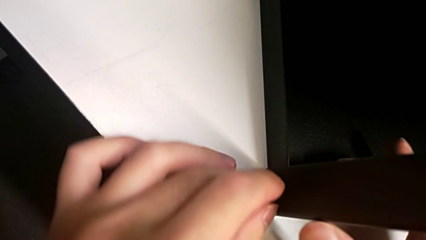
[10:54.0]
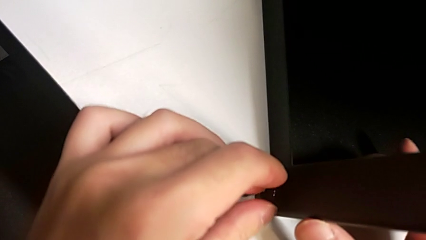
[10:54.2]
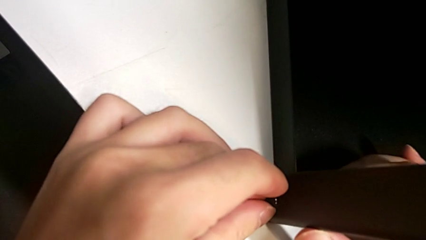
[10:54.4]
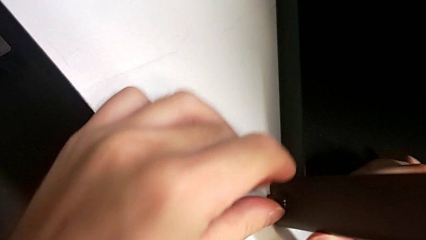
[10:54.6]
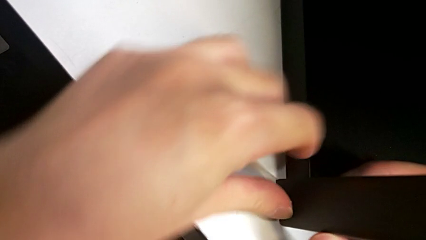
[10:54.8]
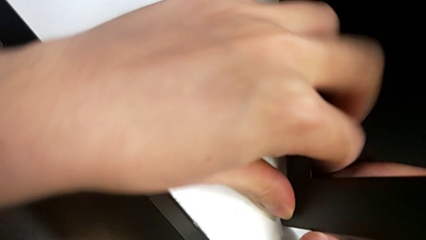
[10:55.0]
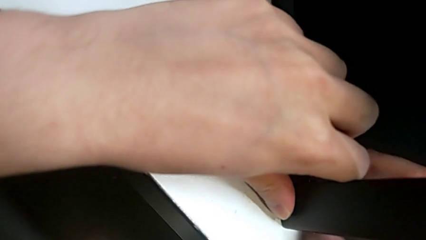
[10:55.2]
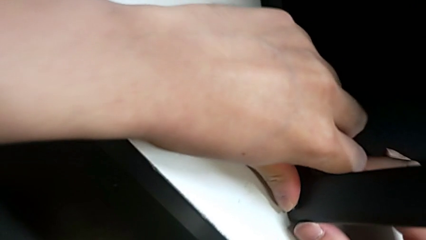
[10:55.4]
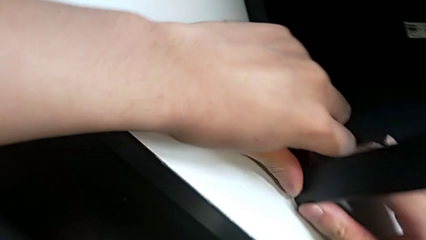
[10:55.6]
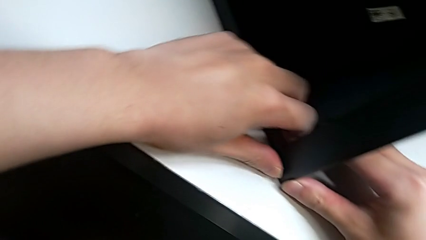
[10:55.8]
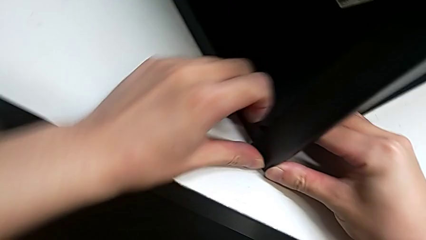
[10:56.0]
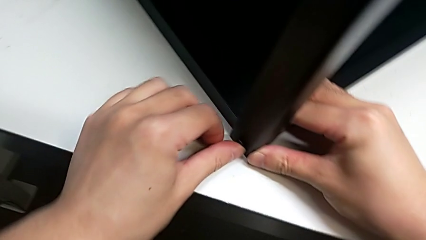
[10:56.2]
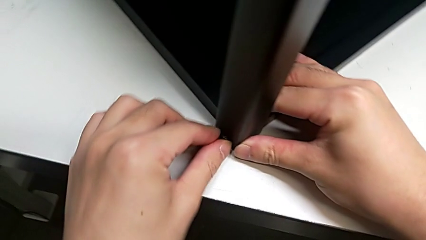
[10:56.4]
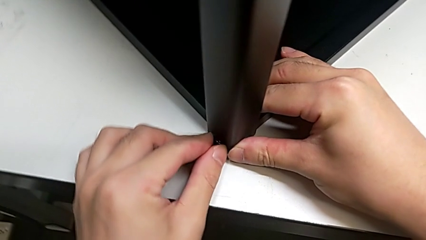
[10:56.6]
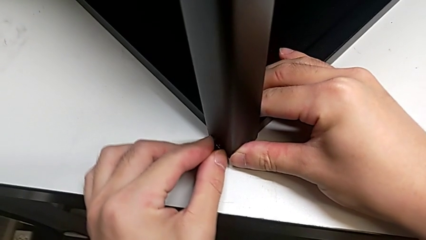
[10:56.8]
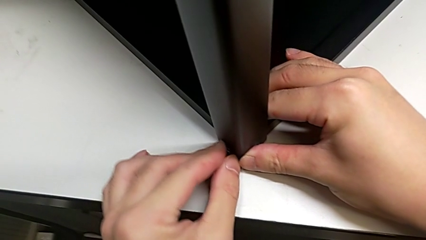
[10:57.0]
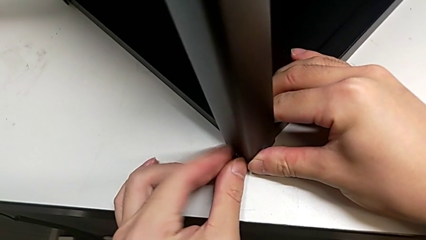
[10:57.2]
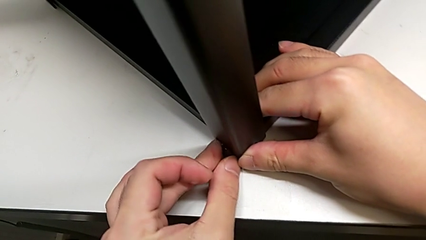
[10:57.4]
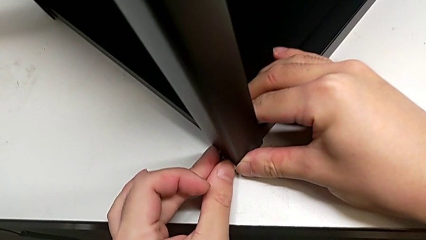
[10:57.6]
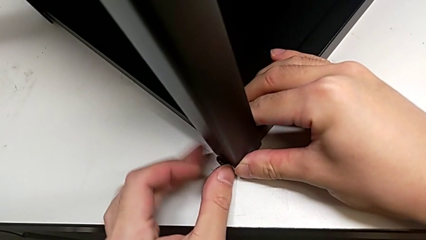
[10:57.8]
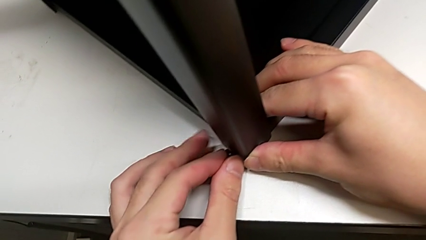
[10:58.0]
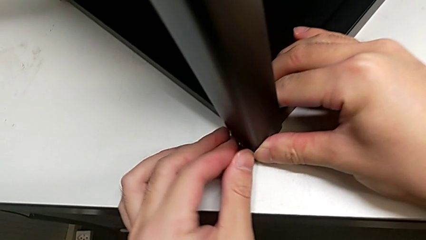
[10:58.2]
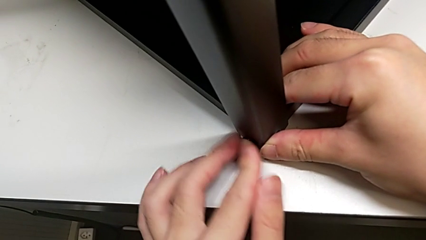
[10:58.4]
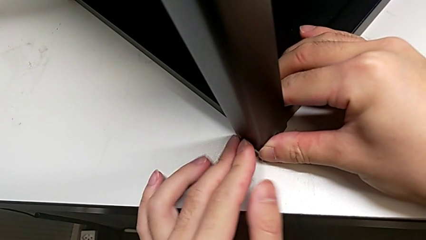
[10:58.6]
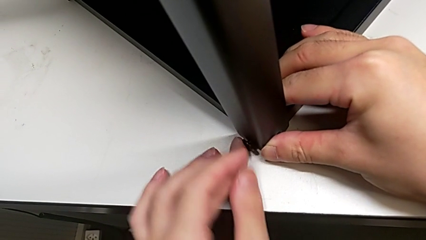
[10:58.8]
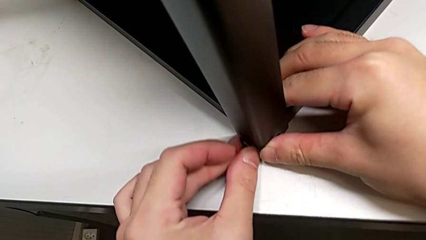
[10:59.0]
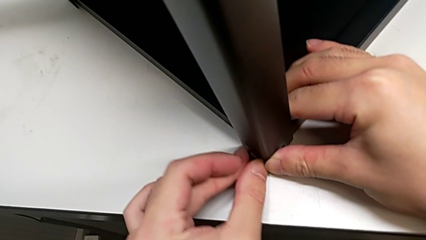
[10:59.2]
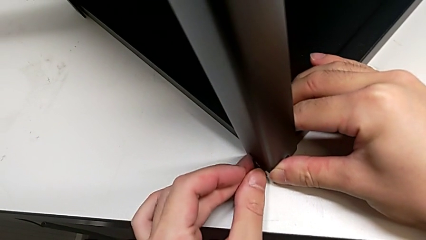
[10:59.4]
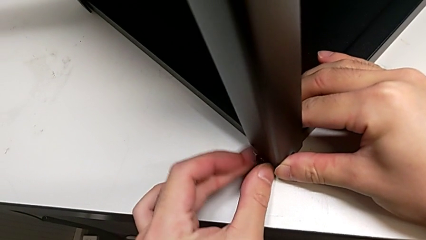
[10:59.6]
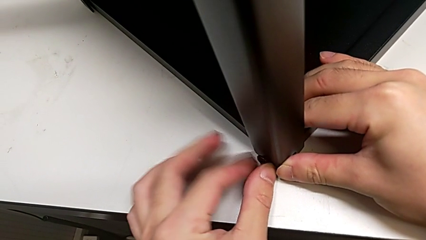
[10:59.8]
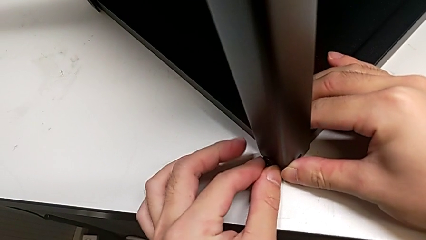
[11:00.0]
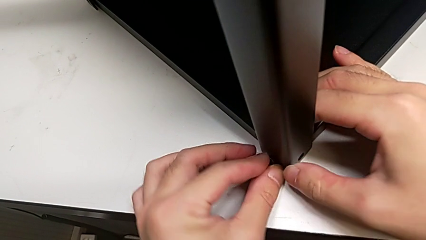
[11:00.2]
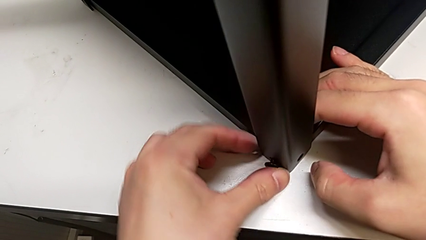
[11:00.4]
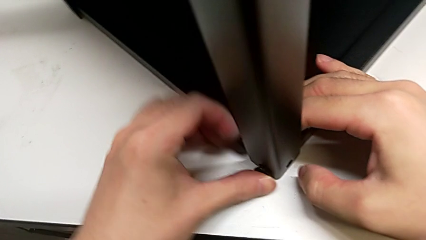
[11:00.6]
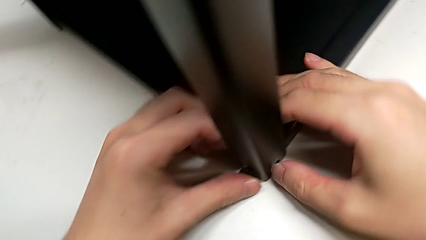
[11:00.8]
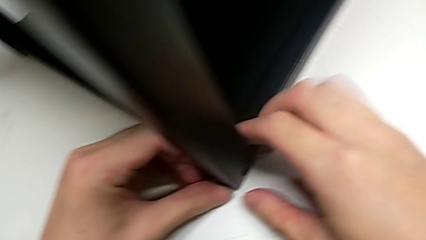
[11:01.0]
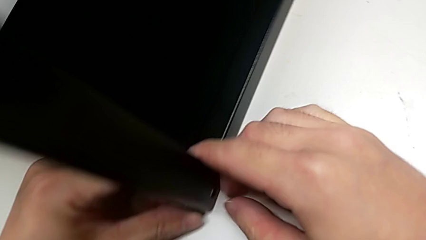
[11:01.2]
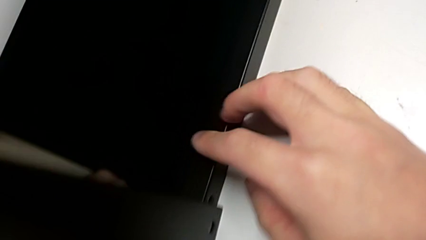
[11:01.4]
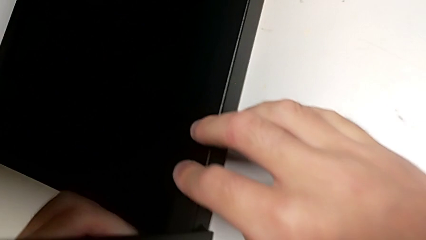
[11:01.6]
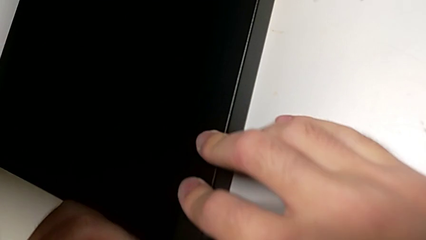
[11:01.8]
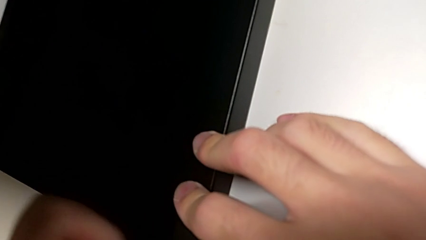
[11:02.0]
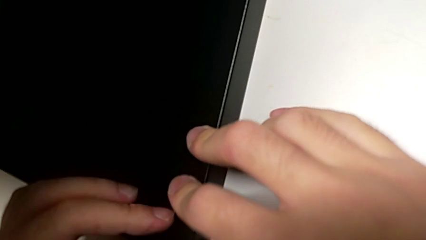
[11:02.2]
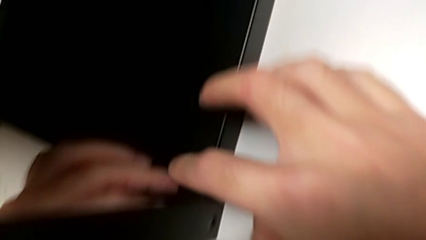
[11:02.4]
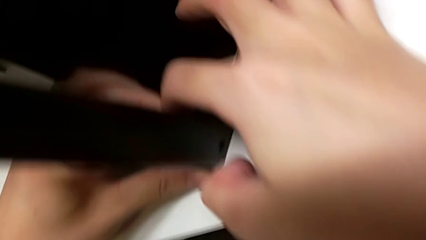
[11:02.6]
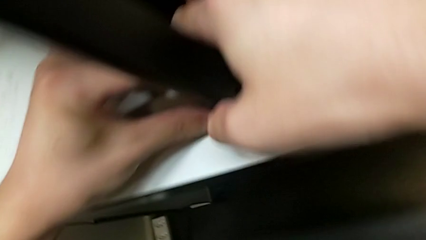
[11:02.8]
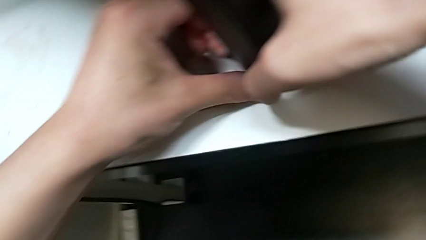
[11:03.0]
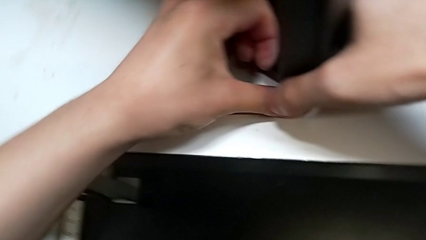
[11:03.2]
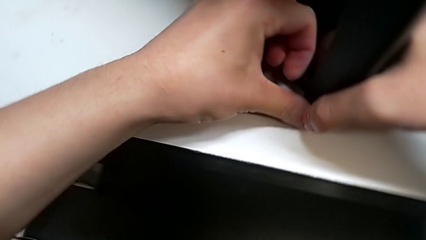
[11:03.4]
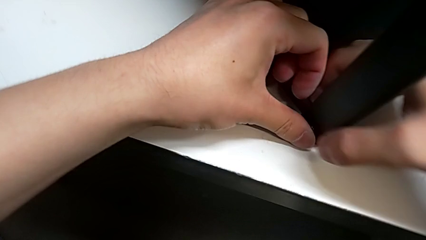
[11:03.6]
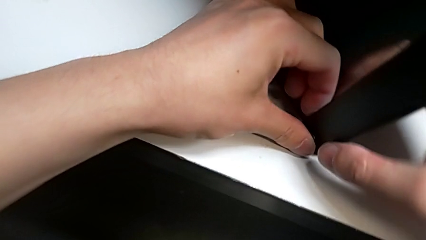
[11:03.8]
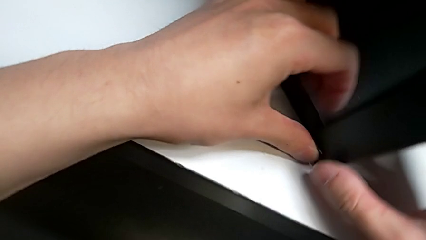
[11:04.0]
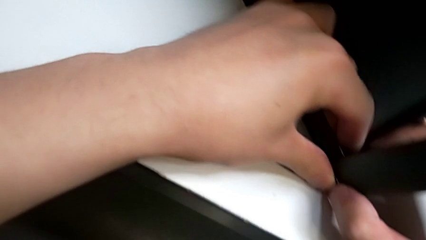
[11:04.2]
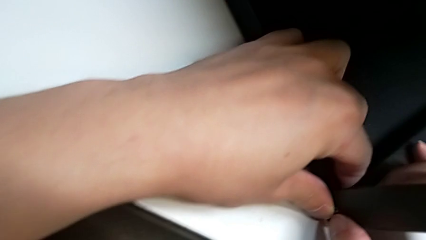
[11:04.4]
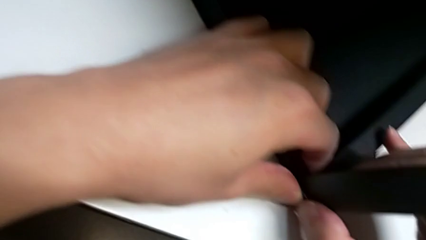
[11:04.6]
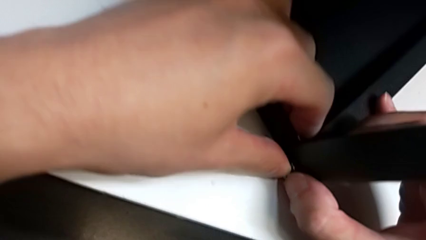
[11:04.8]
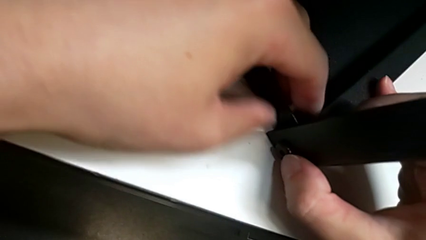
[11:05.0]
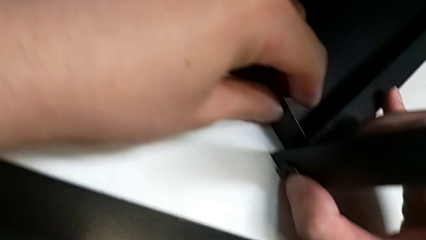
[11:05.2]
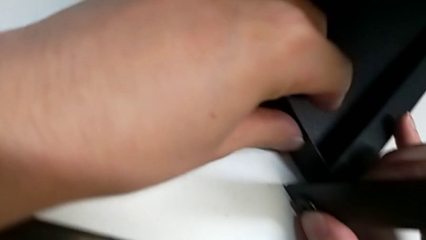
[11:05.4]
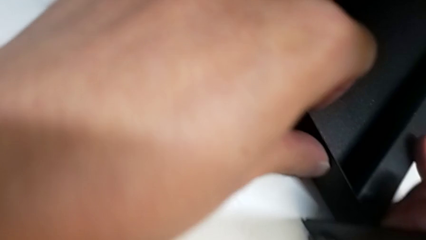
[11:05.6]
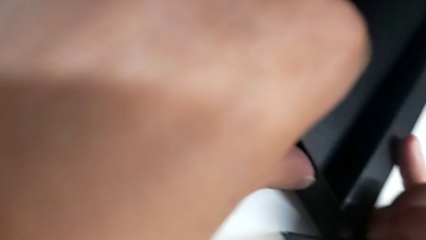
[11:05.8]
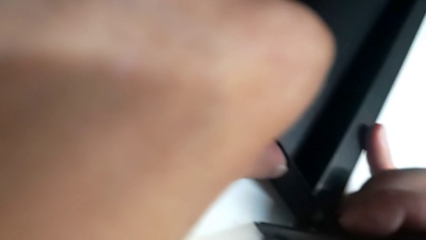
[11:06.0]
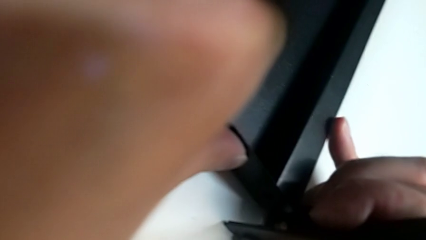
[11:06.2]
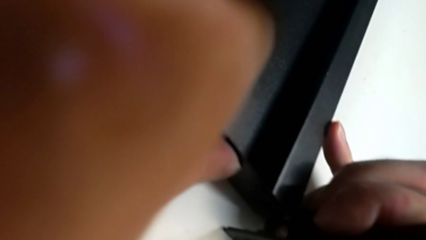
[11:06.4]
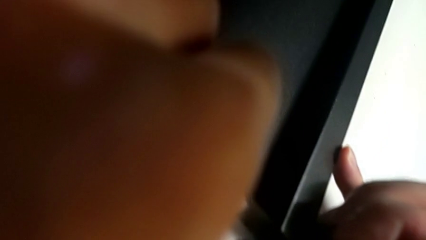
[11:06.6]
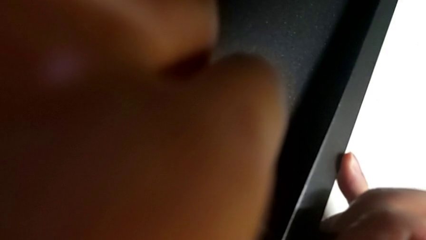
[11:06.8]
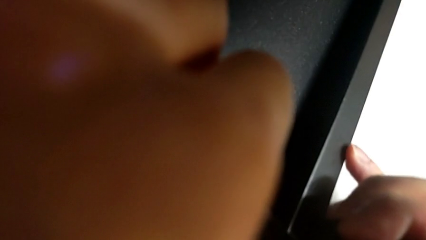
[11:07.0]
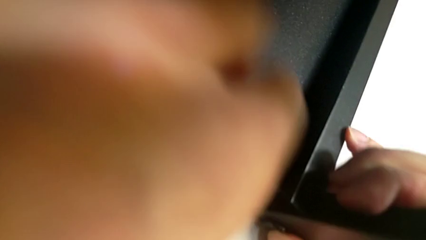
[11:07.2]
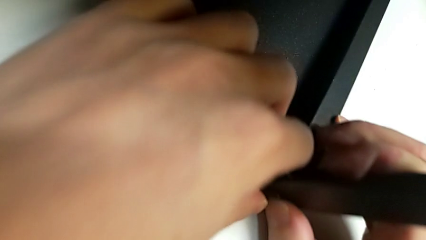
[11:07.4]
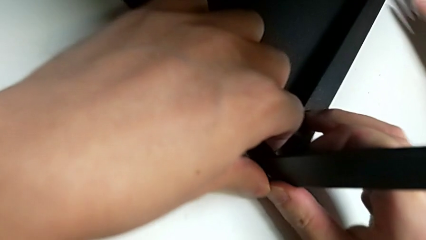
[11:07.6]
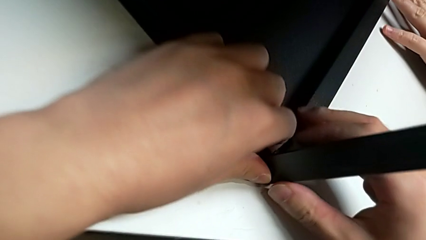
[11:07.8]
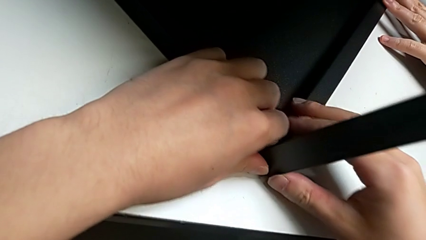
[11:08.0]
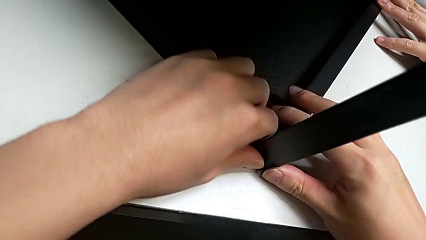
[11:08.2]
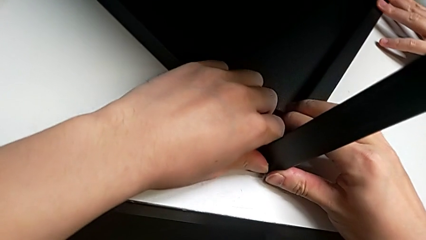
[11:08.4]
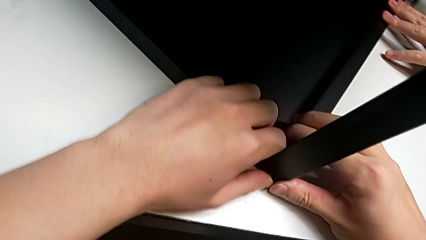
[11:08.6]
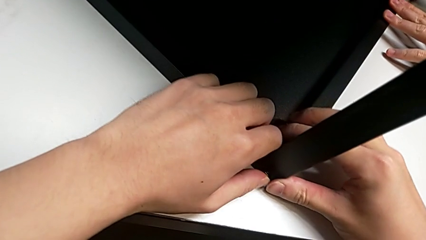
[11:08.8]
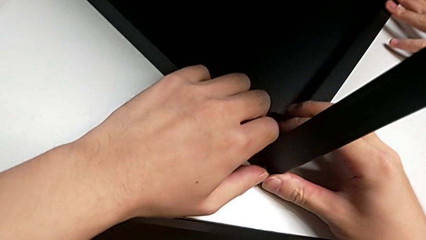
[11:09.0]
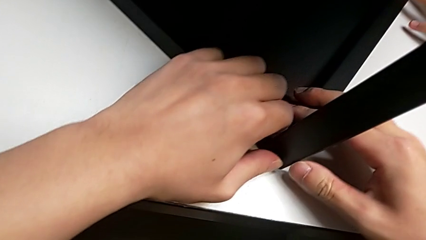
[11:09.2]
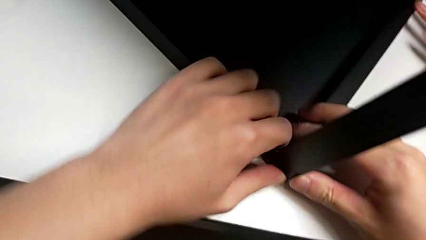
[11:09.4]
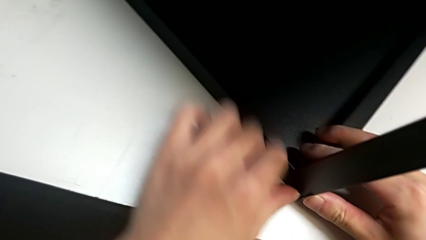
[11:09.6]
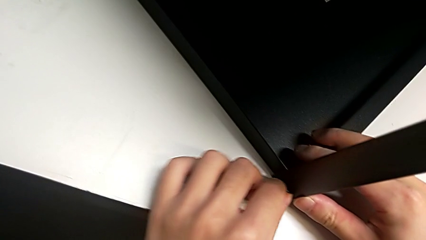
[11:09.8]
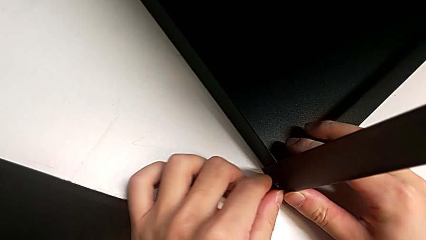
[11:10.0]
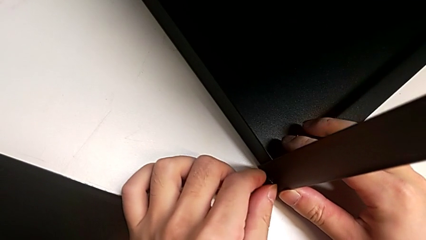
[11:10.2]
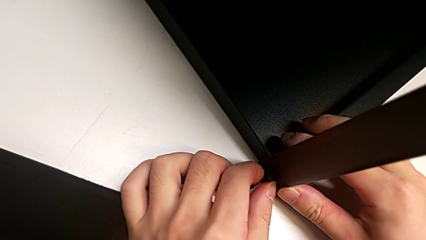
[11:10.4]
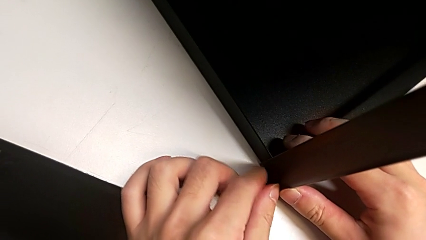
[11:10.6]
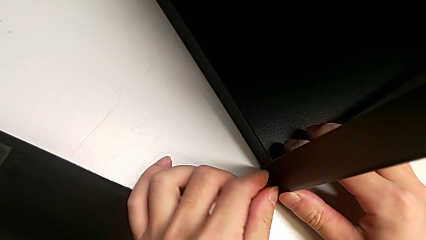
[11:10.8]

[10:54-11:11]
The camera wearer is screwing the top shelf into place. They keep inserting the first hex socket head and align the first leg.
